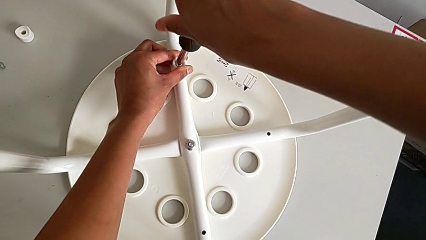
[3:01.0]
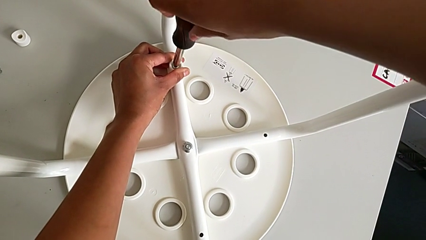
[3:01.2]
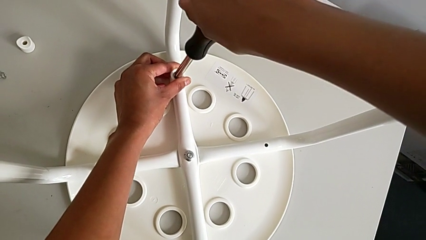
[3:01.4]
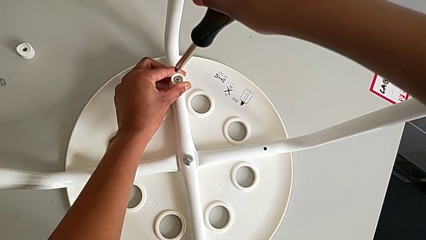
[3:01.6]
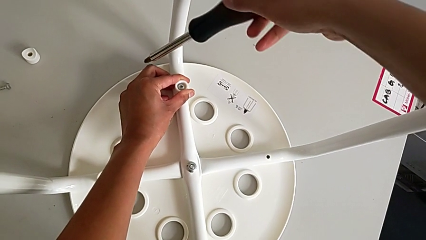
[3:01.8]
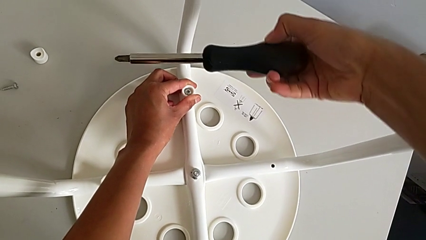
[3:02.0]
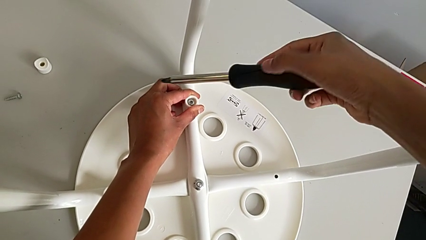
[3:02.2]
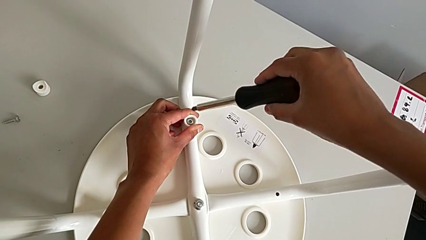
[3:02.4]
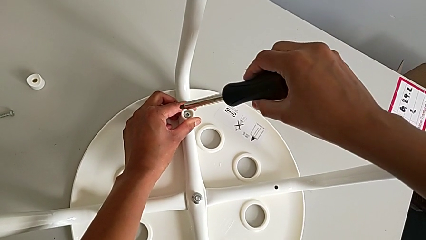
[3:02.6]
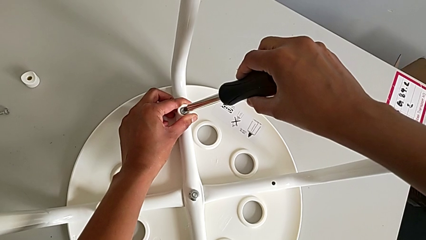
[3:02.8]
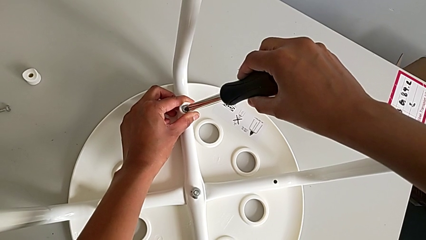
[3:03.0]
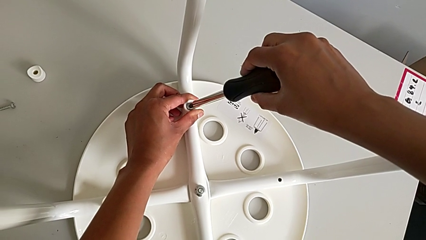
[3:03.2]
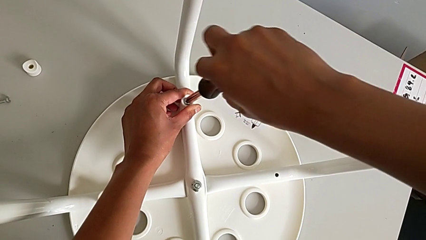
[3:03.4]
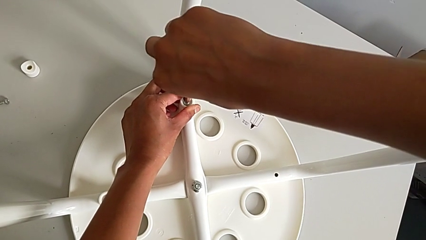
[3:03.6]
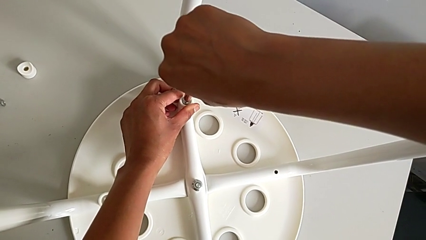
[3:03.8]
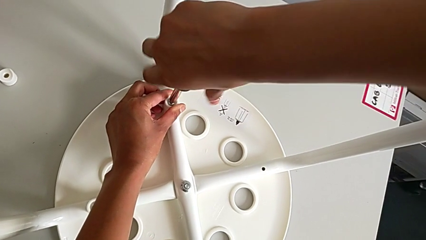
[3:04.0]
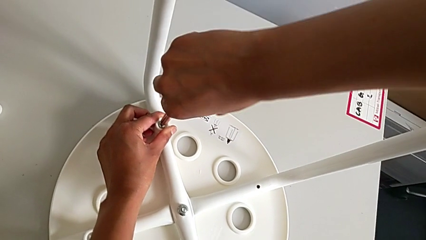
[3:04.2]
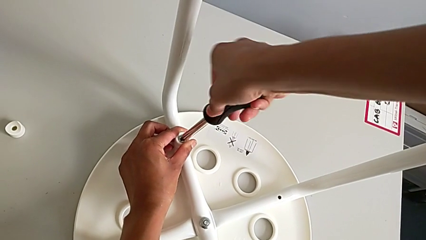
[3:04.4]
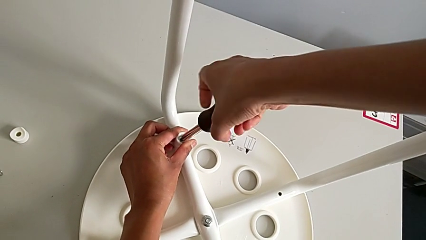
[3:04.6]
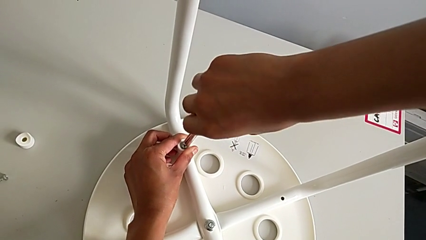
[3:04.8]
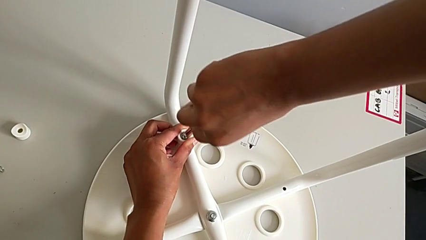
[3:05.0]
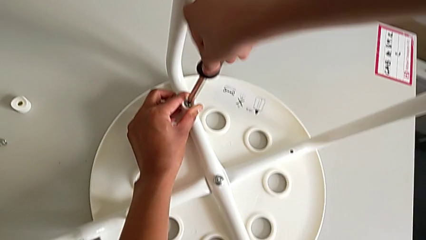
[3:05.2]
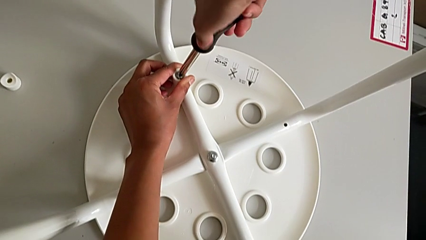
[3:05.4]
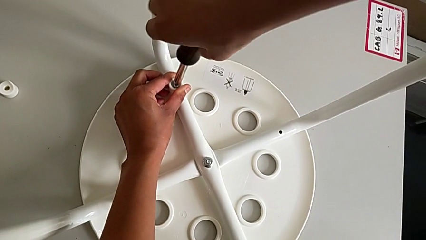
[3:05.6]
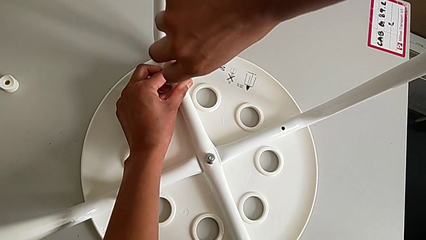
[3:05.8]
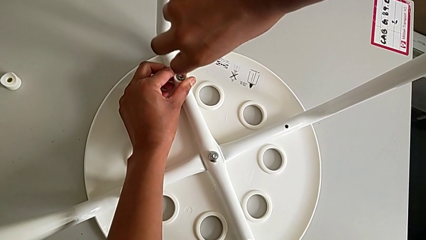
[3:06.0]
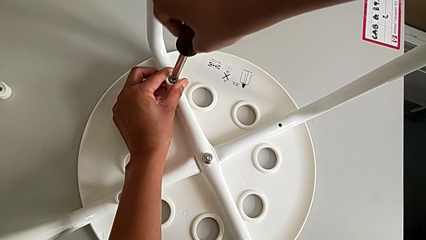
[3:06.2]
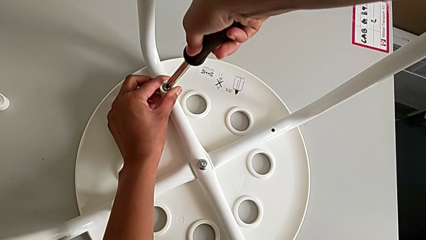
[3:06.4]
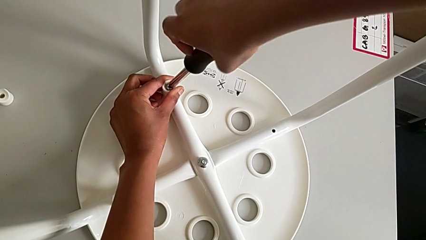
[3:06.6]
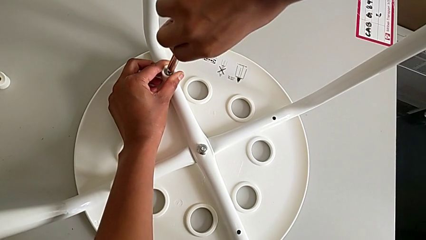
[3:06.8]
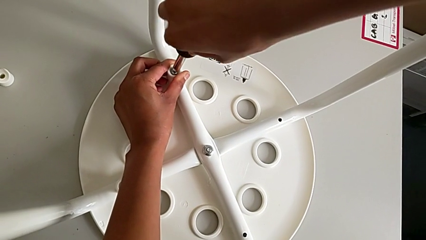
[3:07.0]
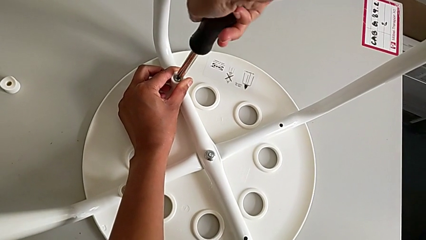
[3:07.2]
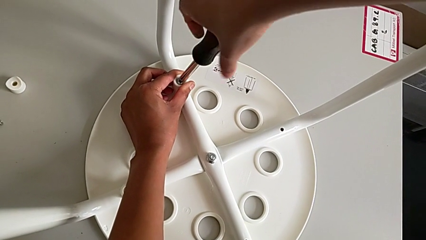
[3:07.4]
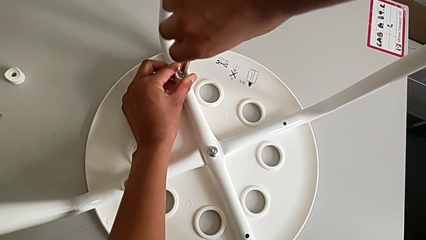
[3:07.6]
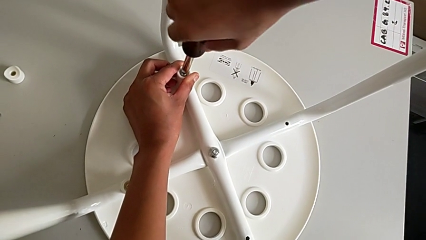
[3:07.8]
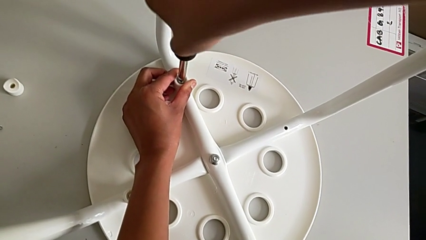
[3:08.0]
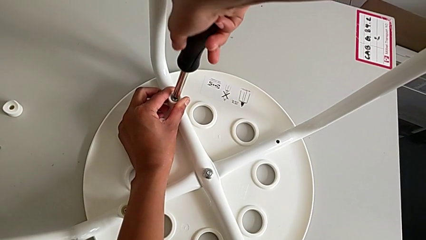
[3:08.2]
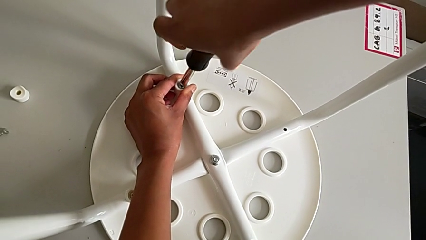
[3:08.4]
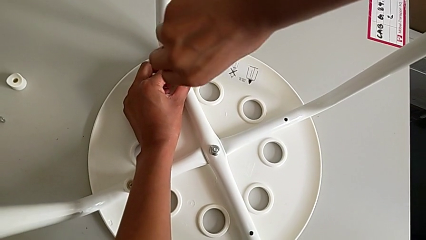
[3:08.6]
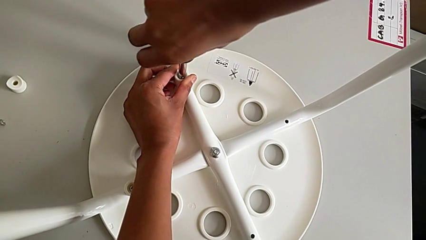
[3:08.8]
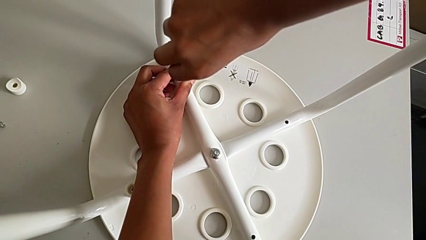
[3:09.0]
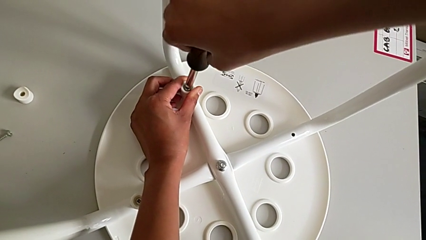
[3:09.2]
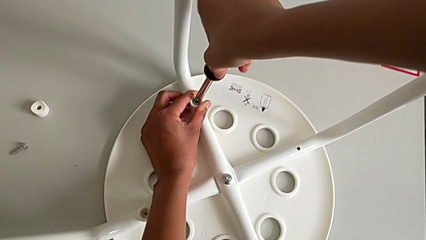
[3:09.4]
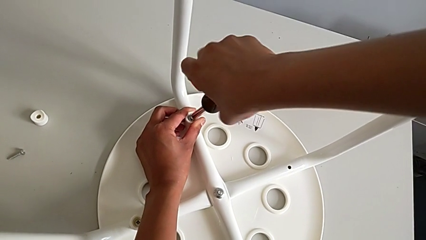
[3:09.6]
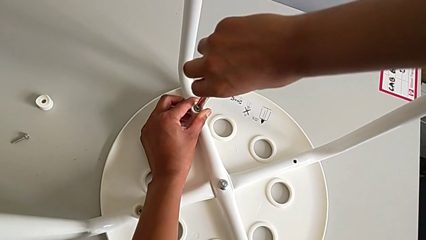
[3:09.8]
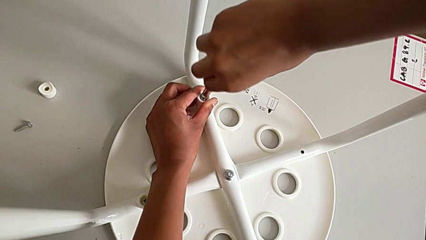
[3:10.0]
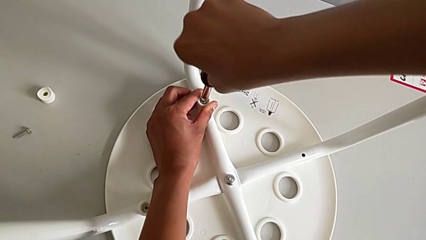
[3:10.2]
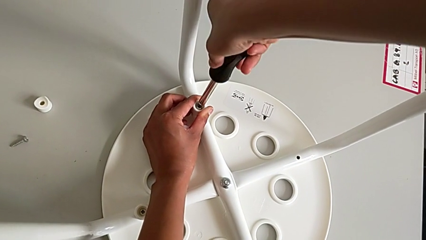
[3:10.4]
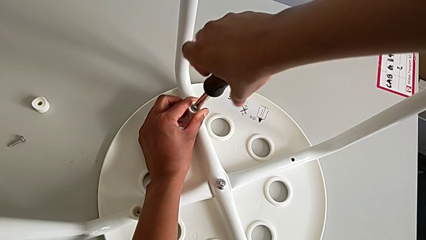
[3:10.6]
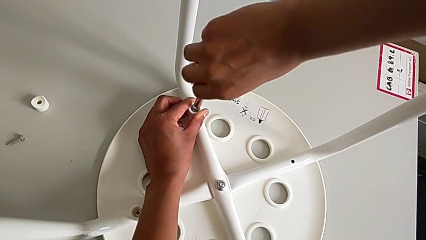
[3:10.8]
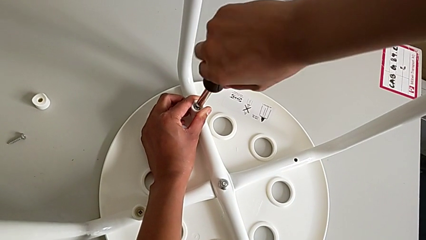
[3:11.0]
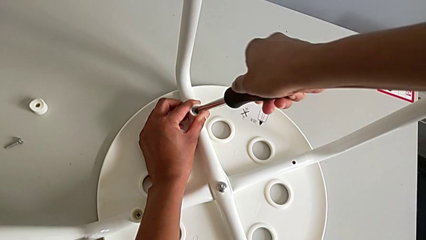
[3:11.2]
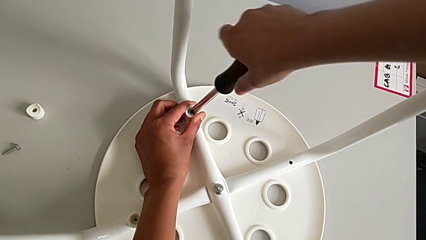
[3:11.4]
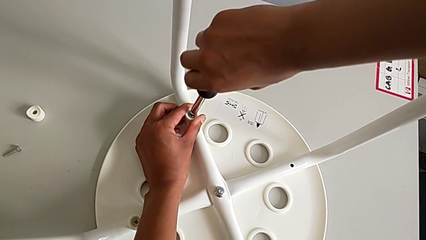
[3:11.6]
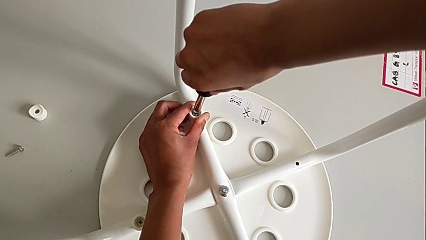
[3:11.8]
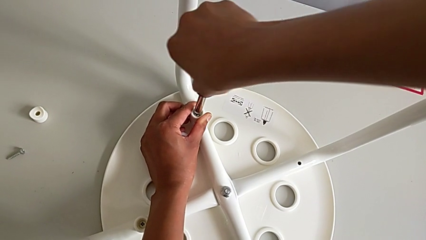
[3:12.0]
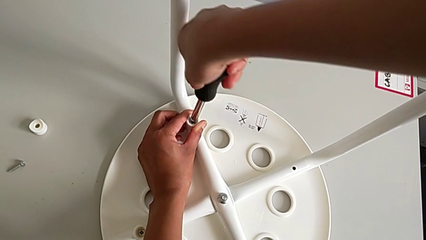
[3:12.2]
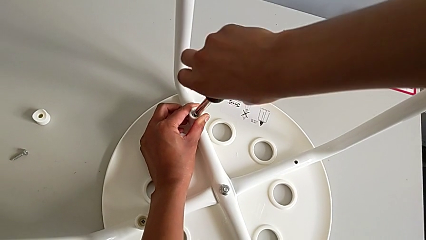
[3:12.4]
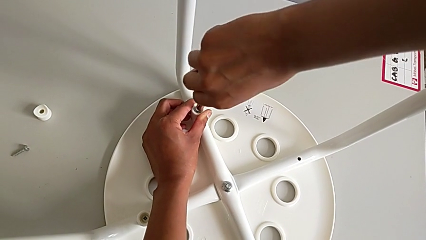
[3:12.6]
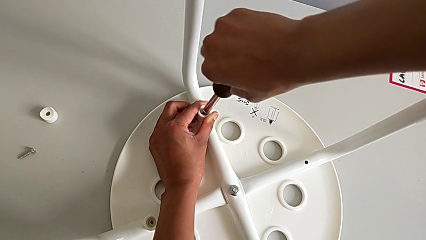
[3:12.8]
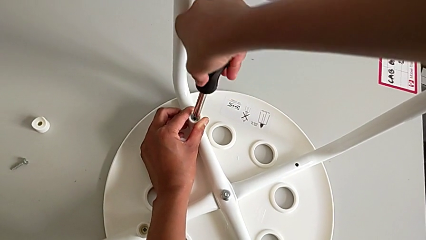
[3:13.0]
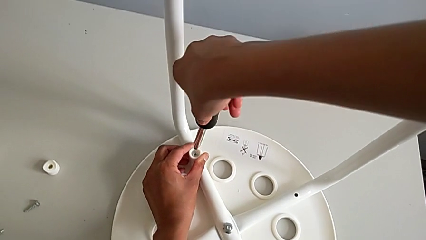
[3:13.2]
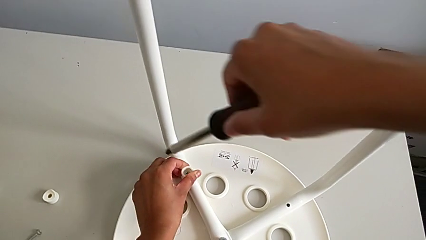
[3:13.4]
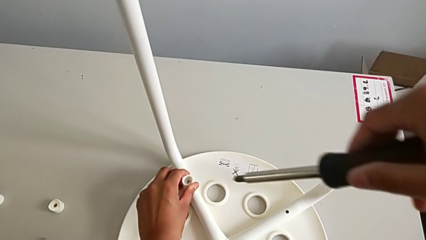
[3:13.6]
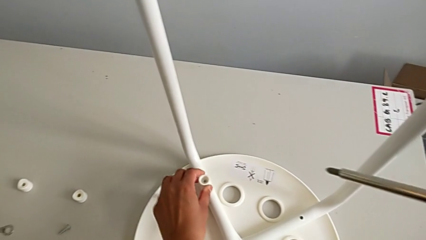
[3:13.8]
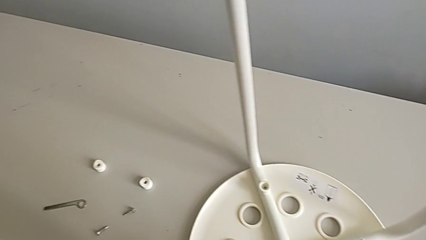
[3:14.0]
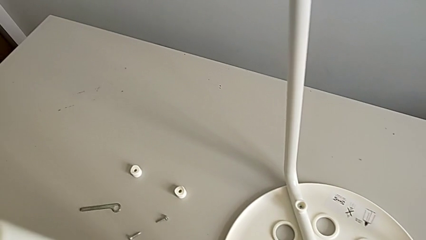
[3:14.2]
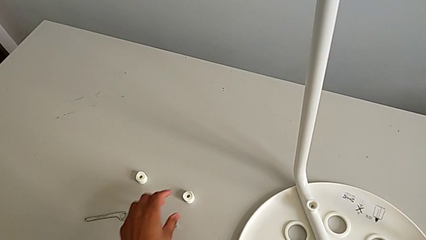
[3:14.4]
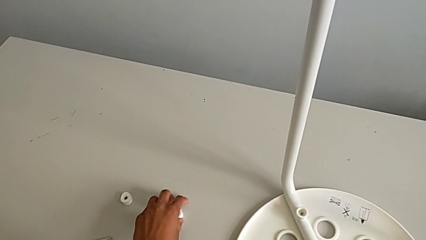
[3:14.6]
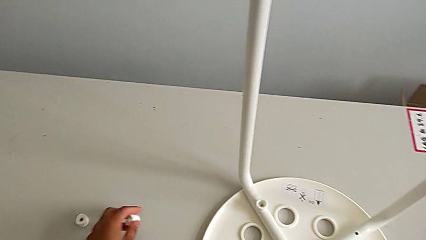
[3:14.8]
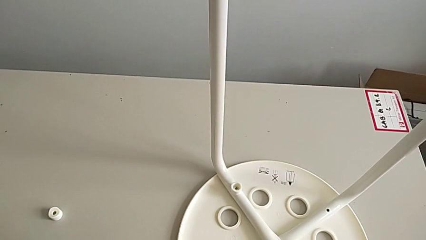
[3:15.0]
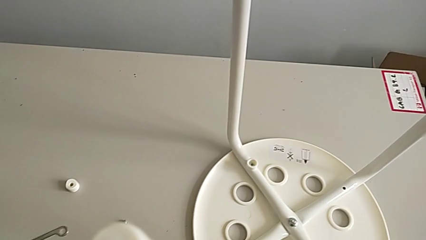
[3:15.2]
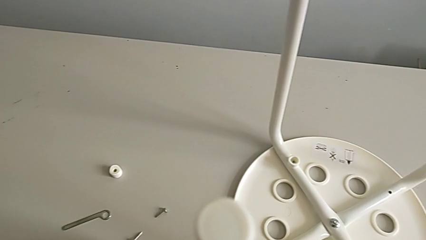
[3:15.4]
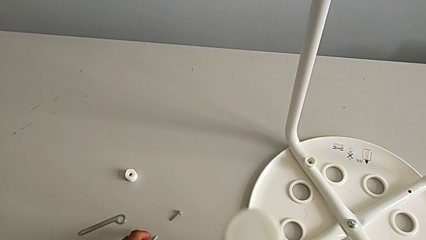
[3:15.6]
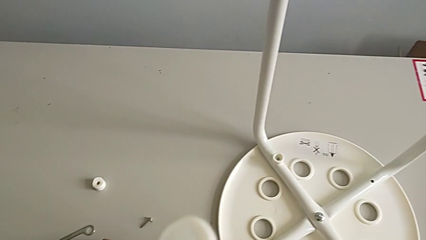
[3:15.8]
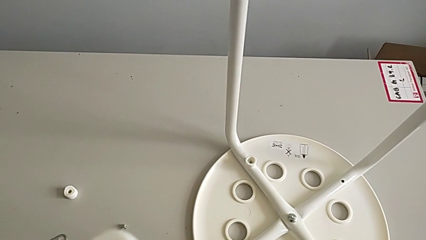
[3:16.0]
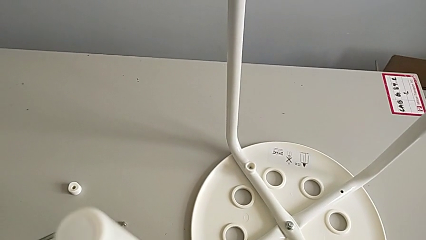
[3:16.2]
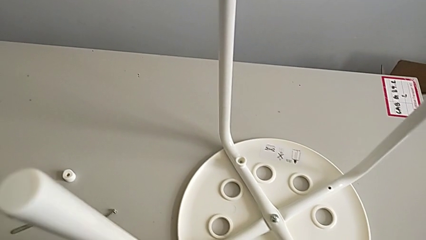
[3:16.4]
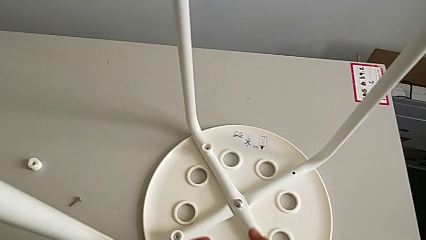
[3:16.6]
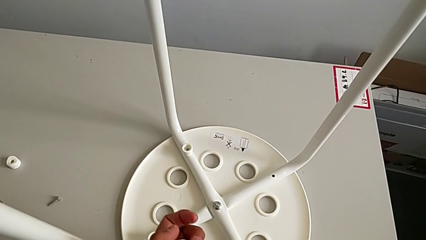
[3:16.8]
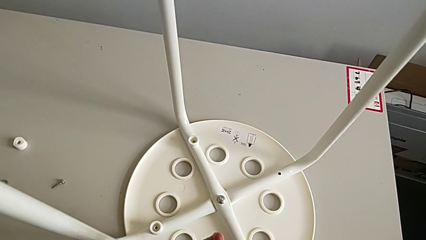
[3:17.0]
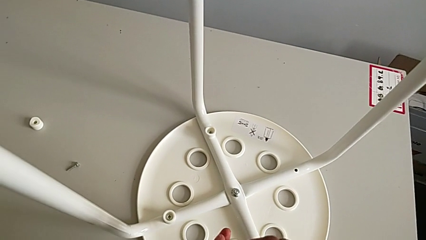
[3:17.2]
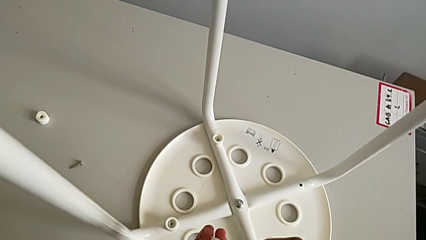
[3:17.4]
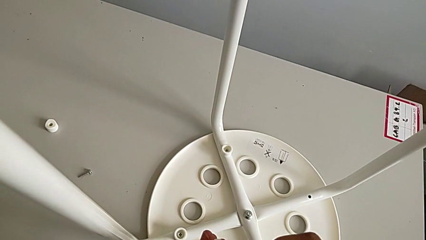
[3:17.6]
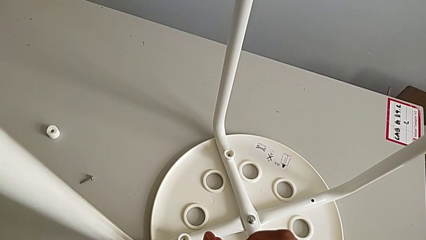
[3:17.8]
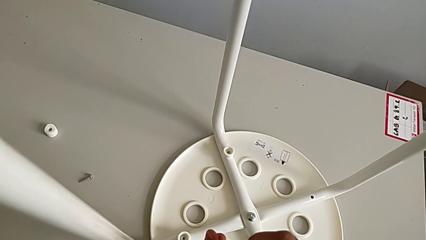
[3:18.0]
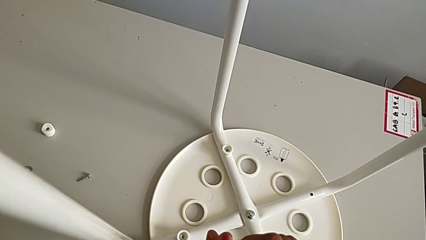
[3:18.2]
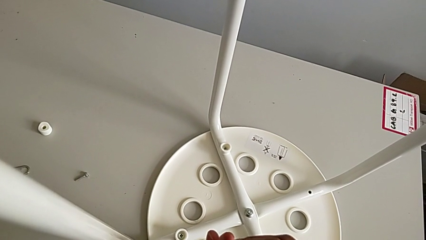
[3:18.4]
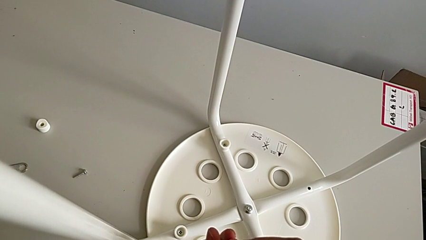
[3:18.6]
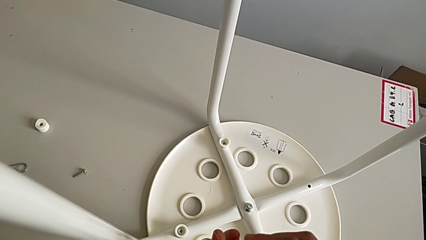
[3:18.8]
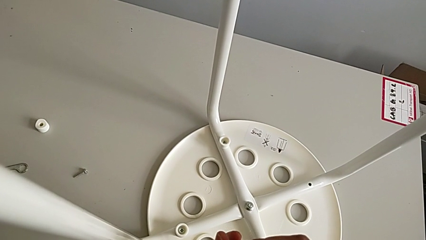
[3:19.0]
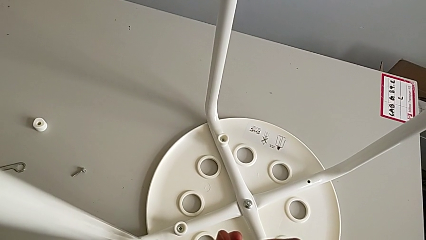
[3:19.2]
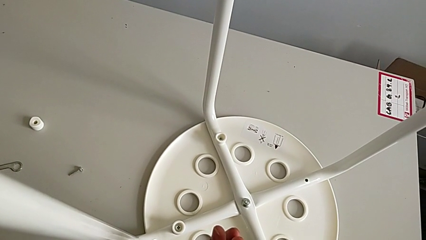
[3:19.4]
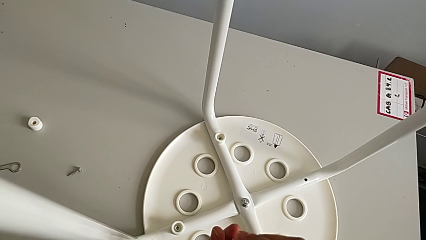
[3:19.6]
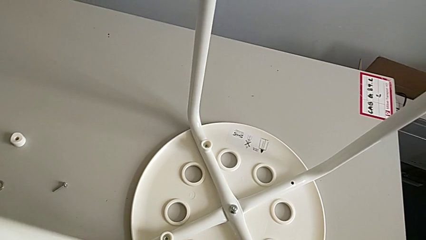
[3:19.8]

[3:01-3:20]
The camera wearer is assembling a white tray. They keep screwing the screw, withdraw the screwdriver, grab the third washer, place the screwdriver and insert the screw.
